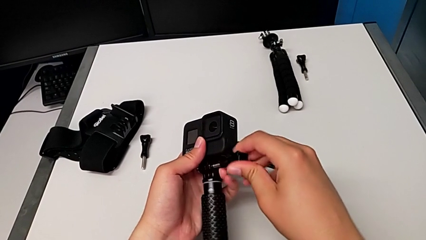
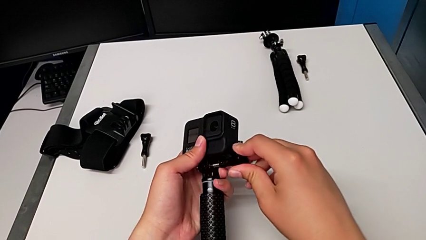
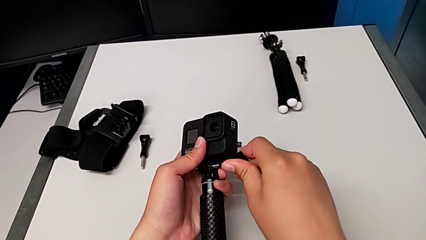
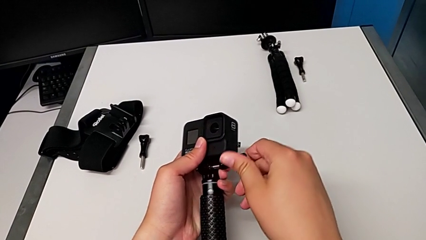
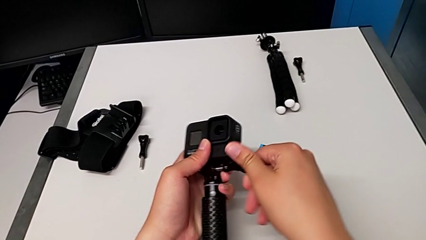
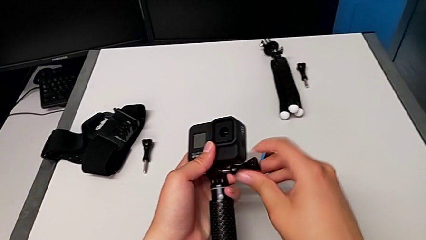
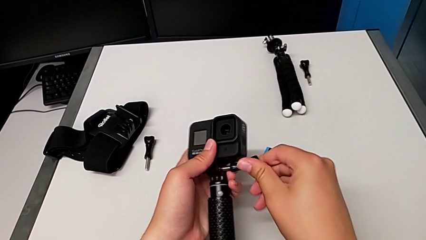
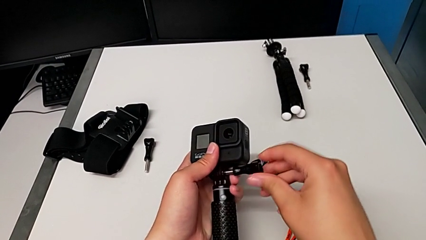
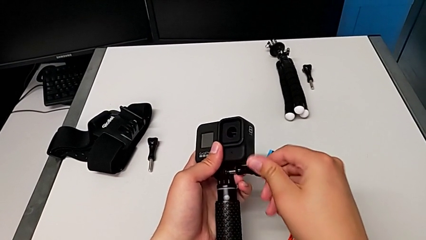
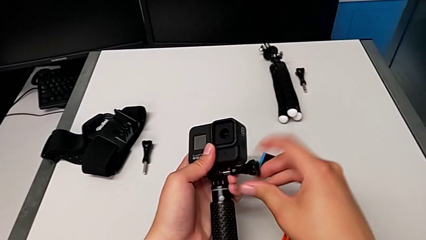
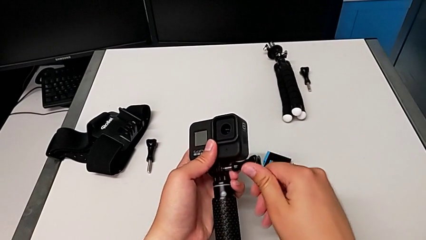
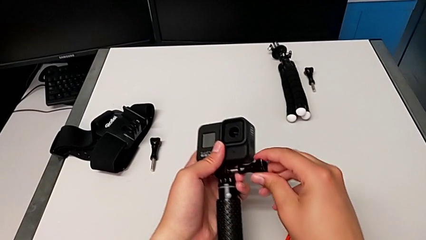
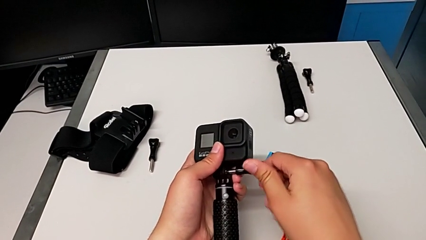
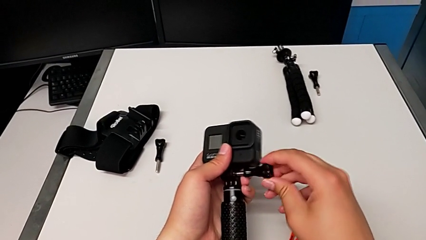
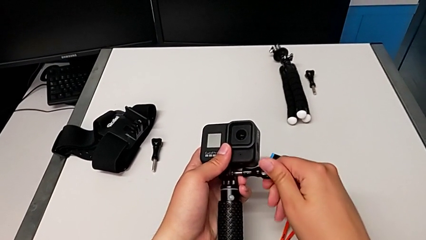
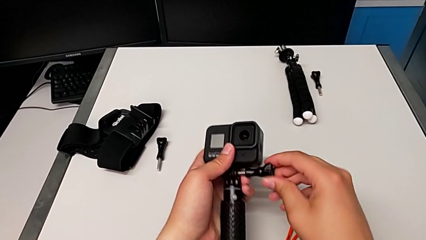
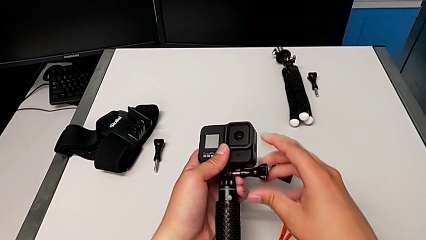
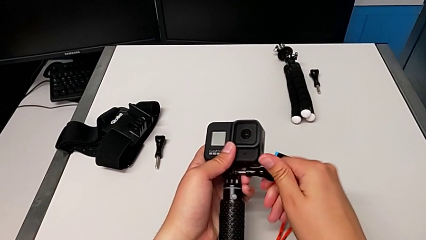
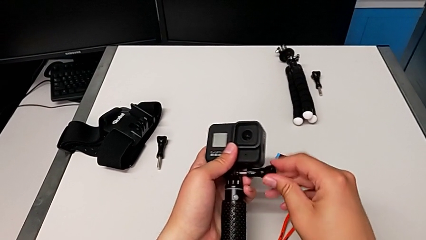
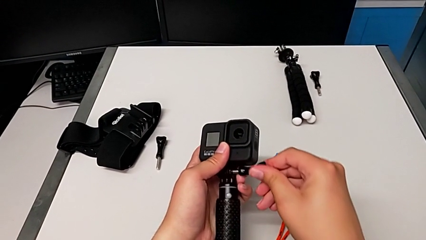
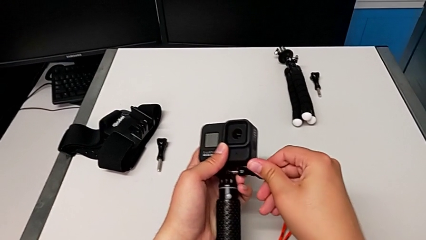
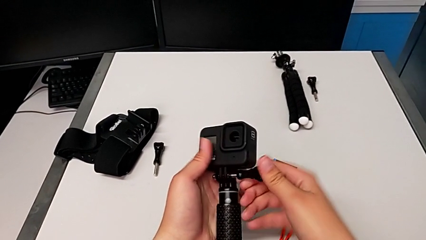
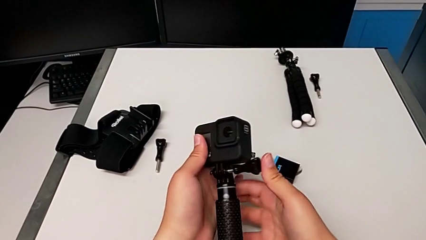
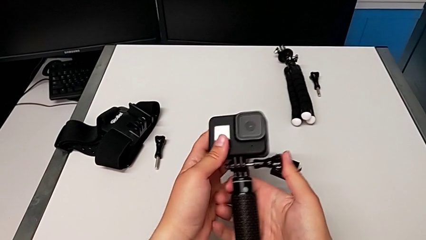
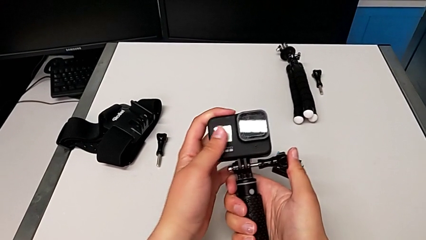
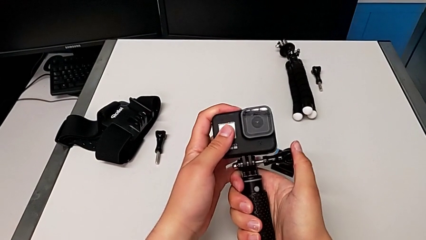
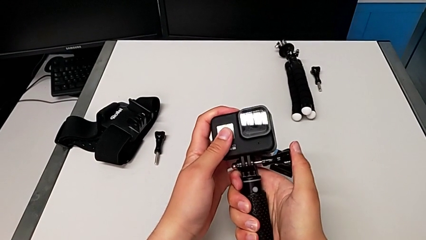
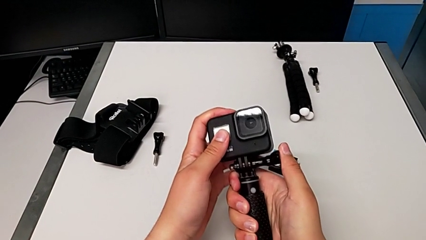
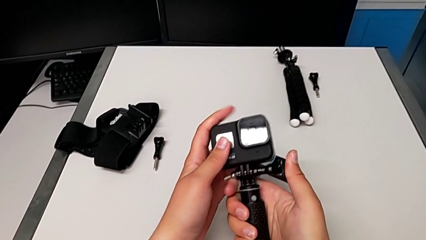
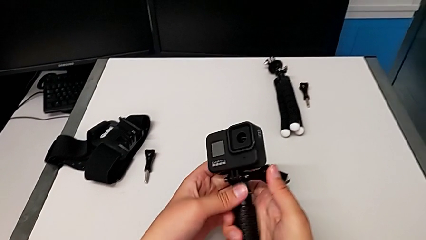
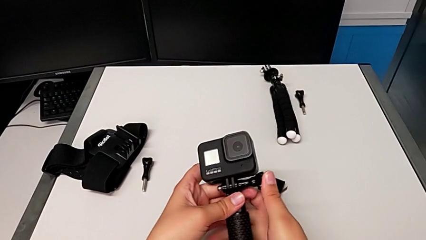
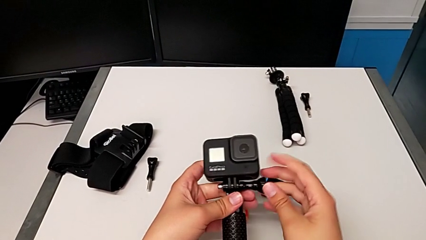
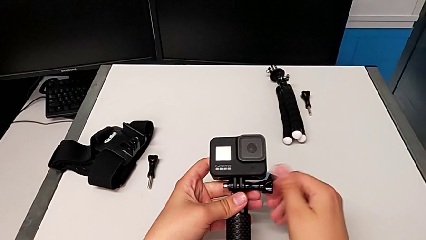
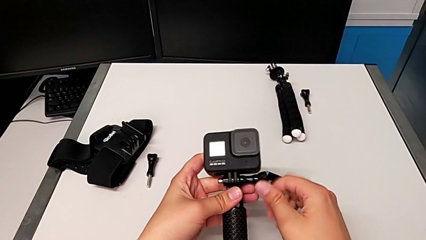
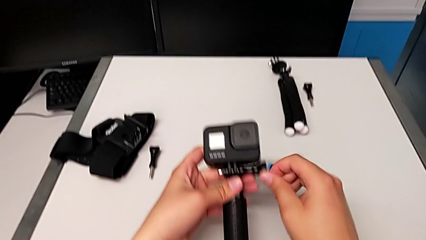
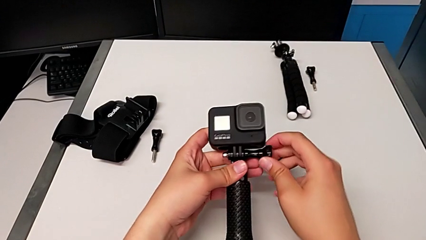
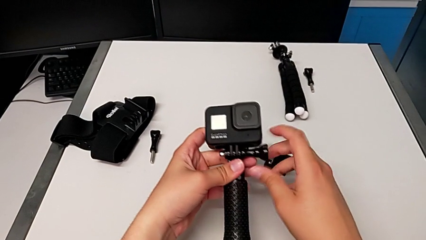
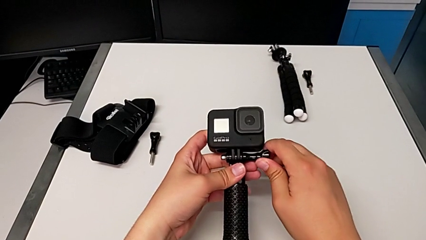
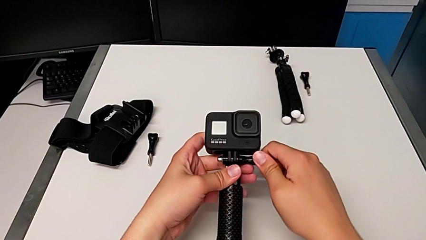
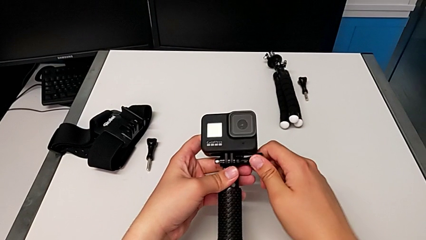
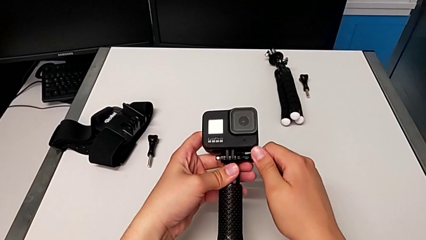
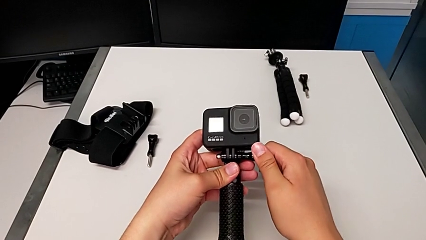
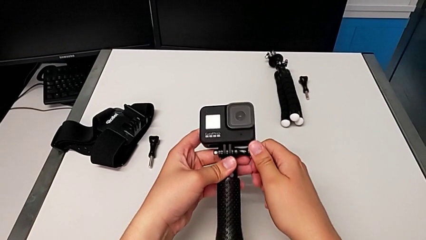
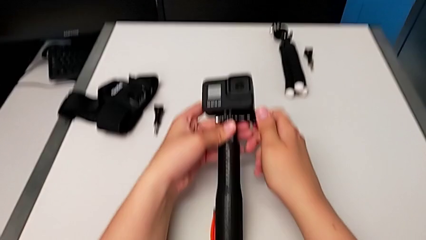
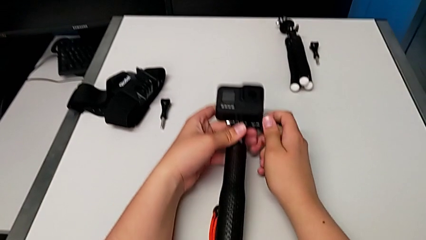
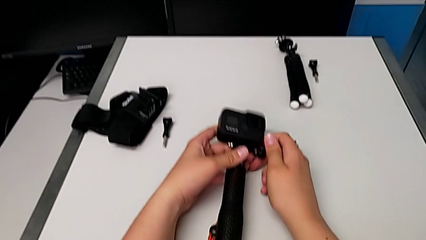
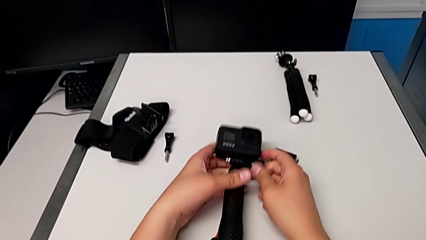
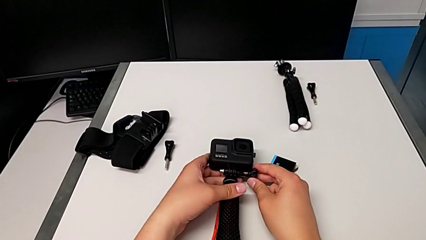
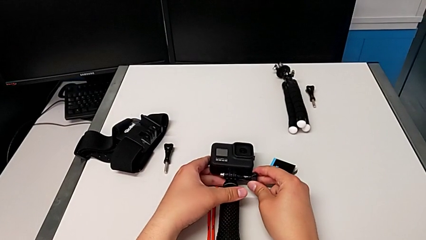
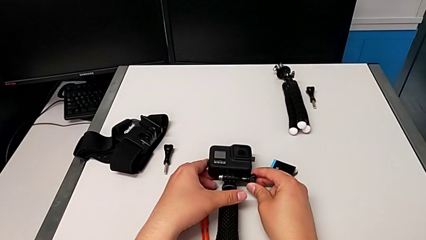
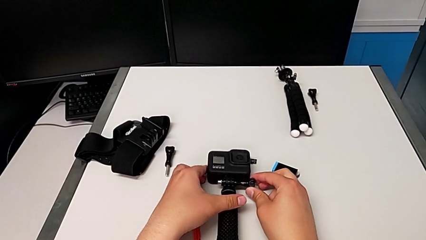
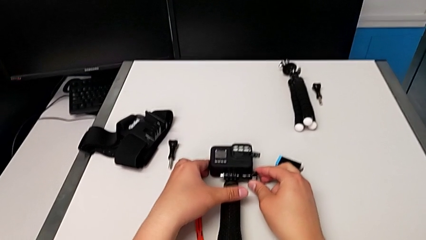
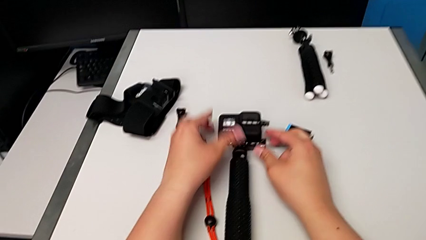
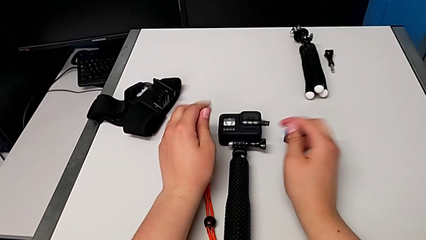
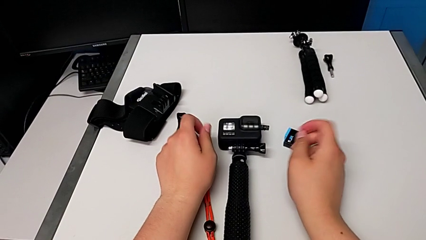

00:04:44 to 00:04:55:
The camera wearer is changing to the handheld mode. They keep pushing the screw, screw it and place the handheld grip.

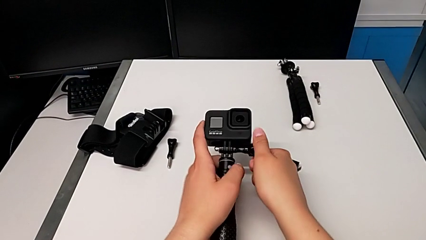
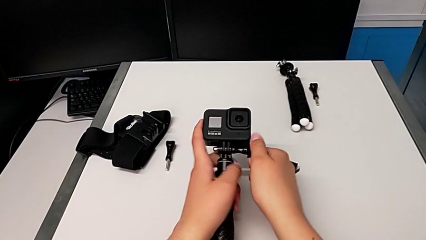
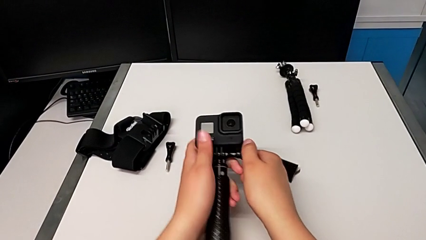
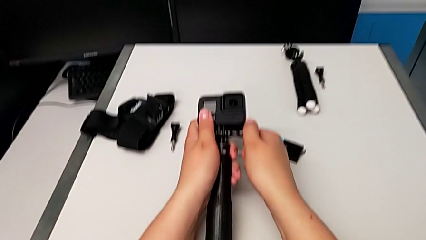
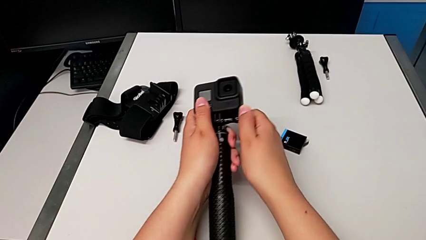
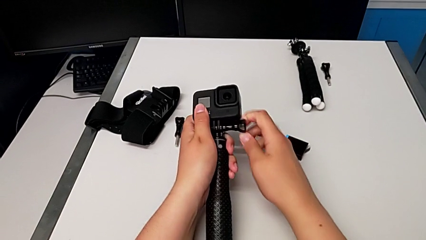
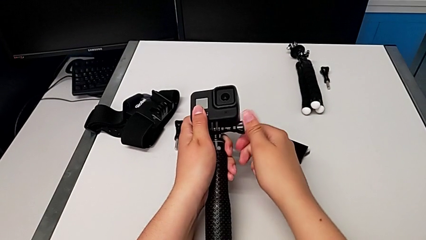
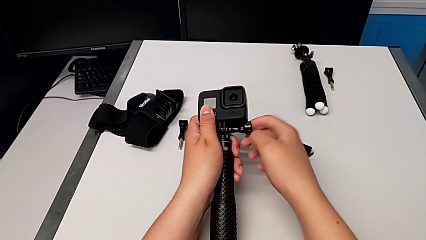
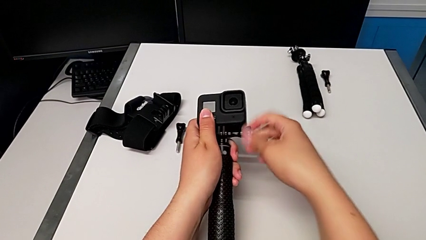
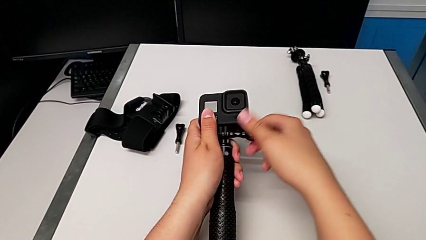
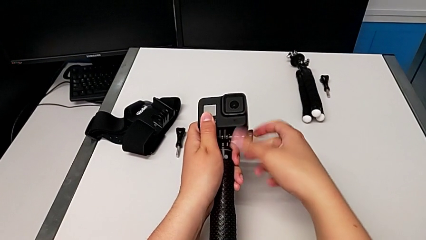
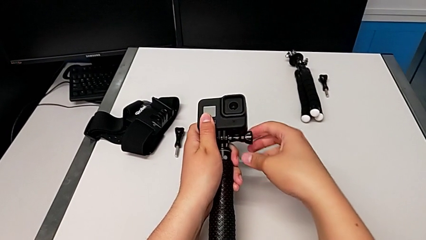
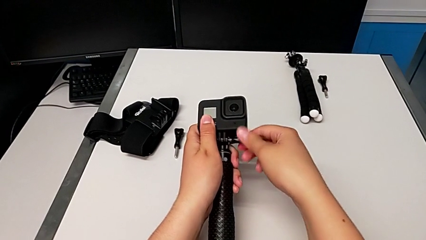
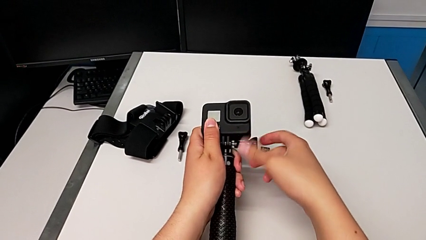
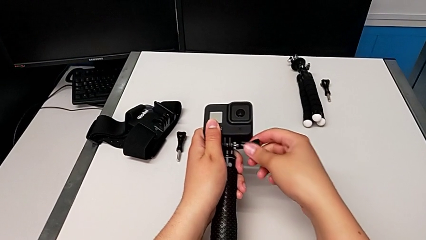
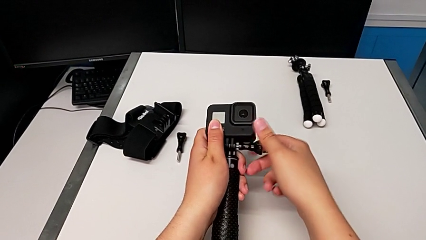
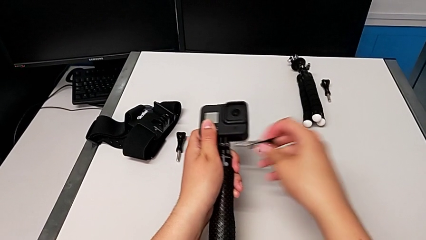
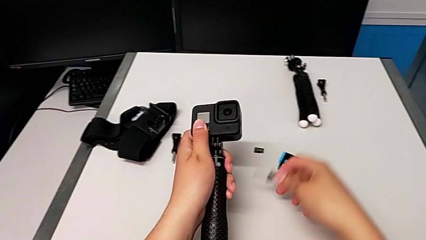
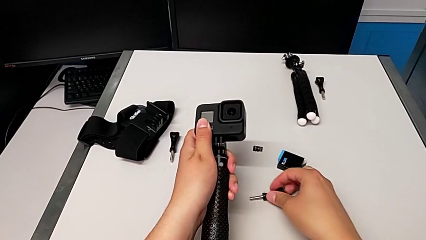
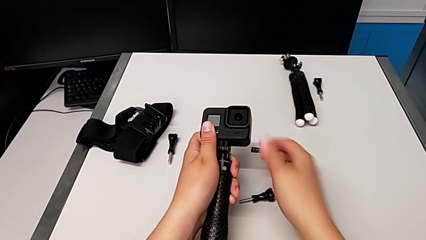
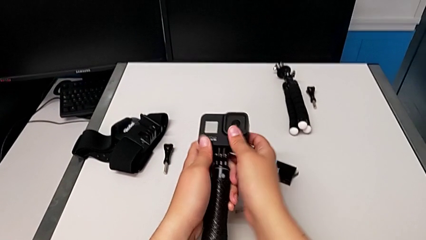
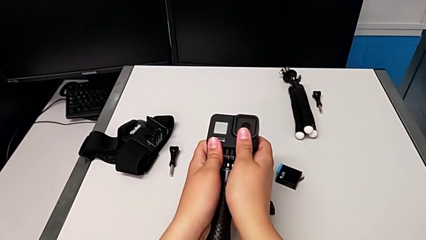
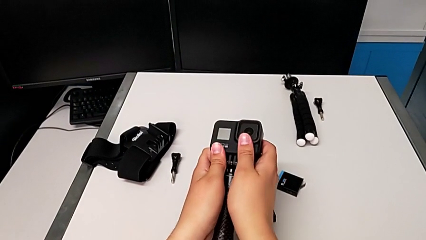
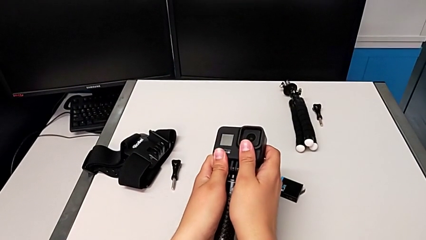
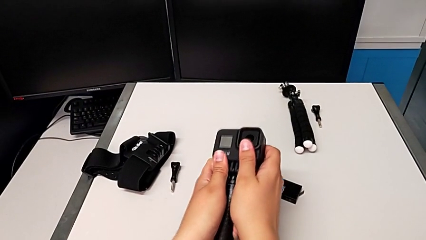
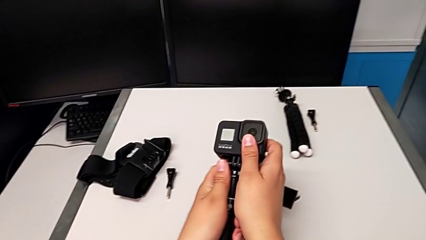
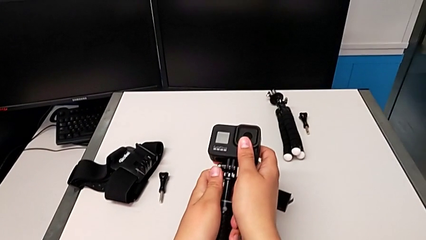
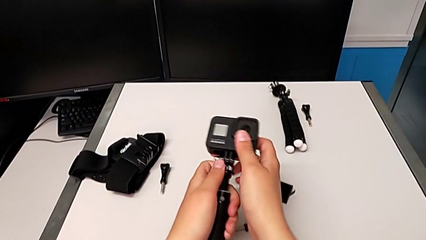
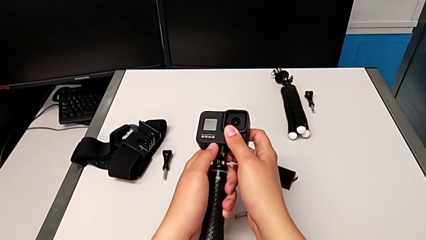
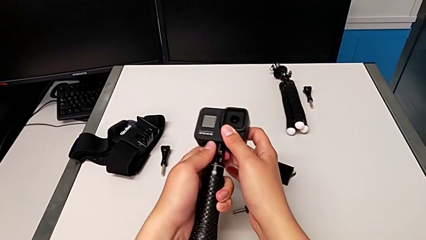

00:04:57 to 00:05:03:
The camera wearer is disassembling the GoPro from the handheld mode. They unscrew the screw, withdraw it, place it and begin to withdraw the GoPro.
